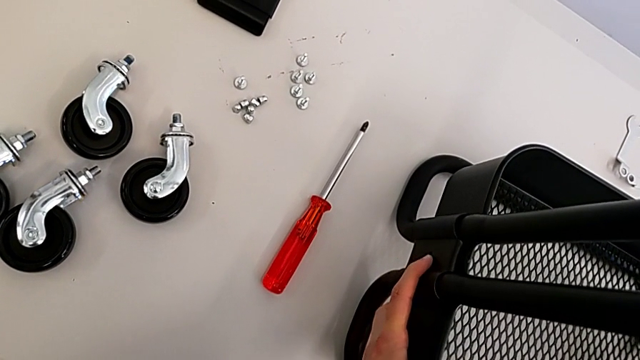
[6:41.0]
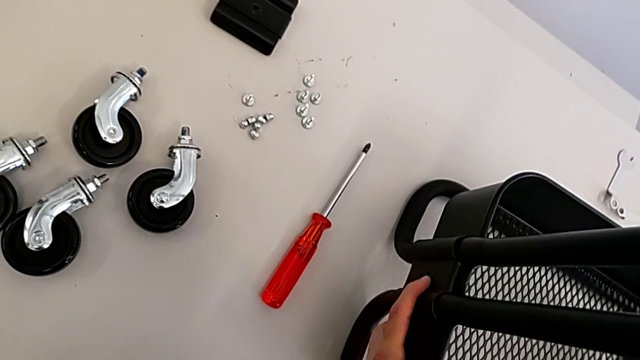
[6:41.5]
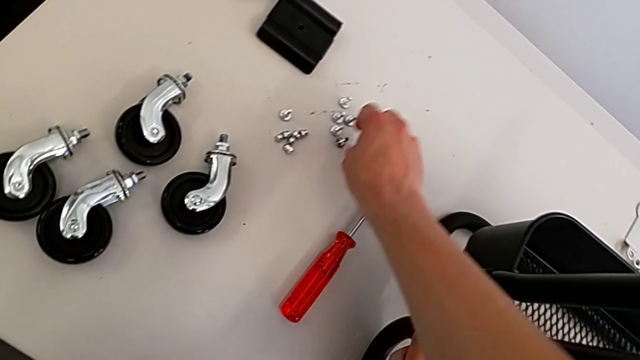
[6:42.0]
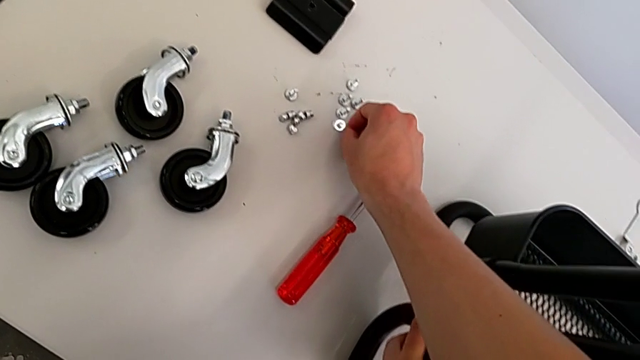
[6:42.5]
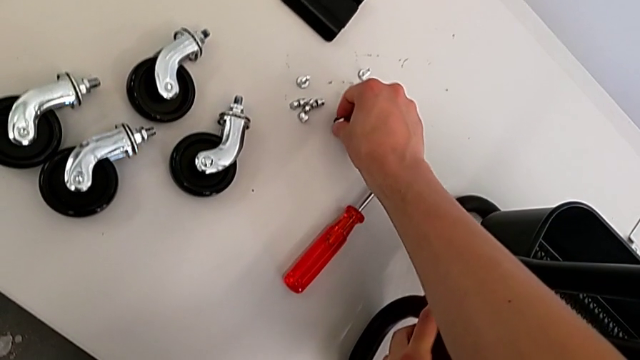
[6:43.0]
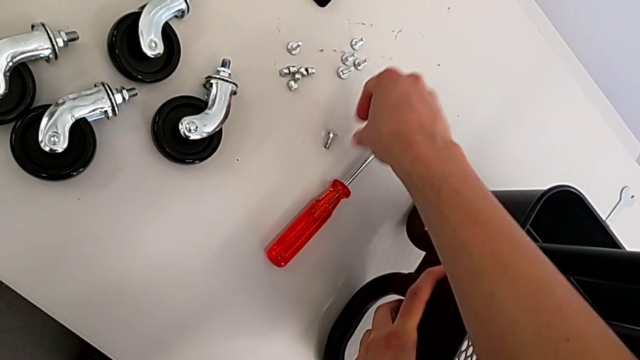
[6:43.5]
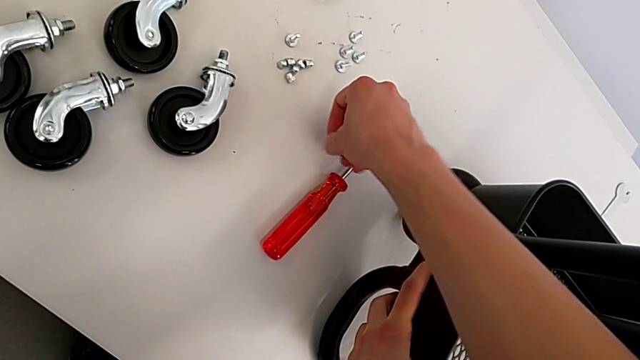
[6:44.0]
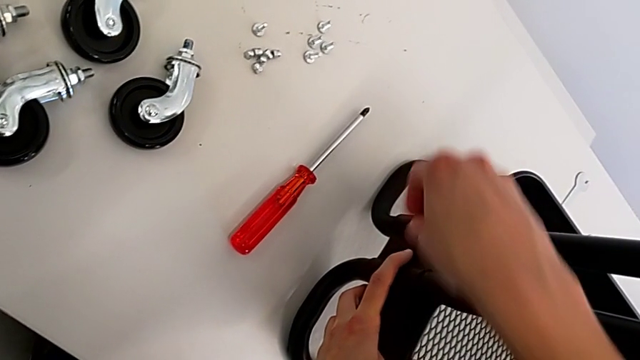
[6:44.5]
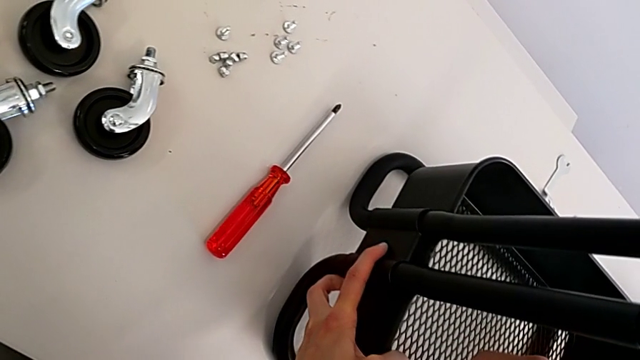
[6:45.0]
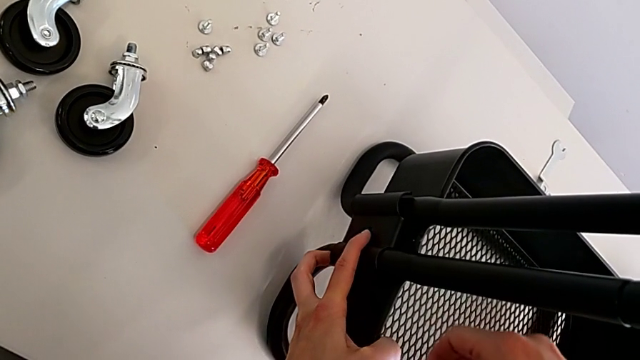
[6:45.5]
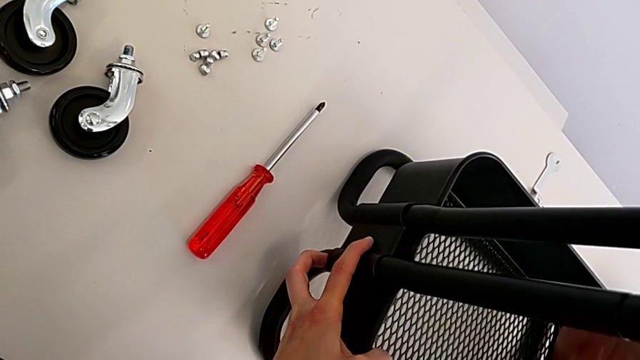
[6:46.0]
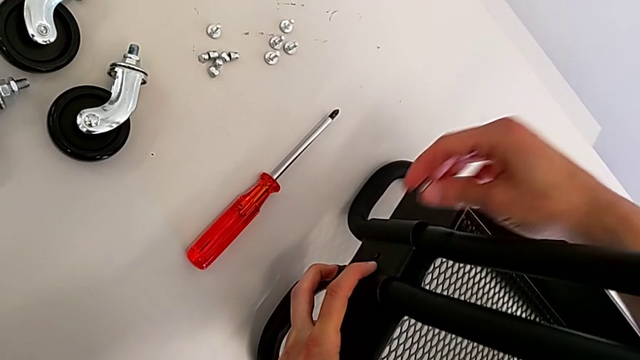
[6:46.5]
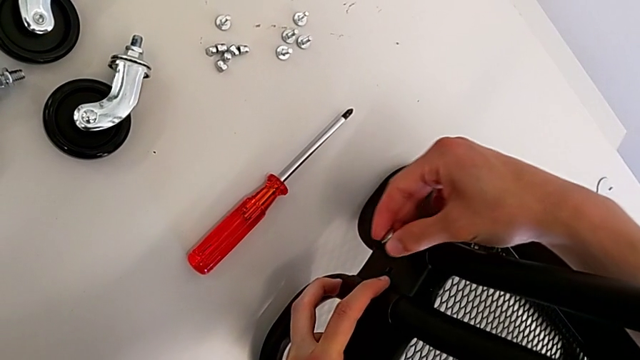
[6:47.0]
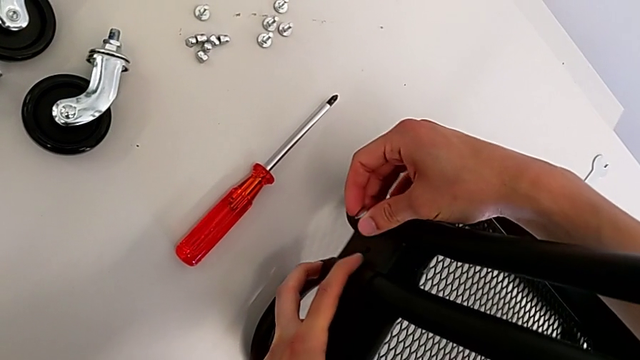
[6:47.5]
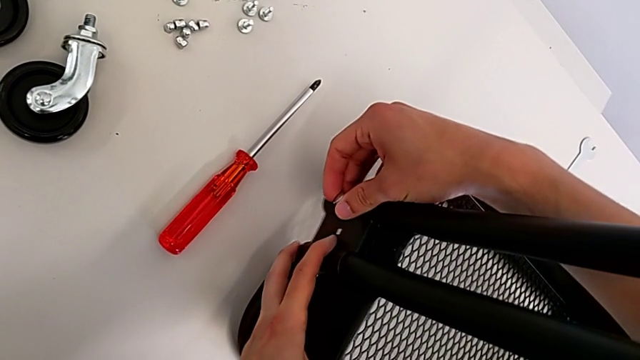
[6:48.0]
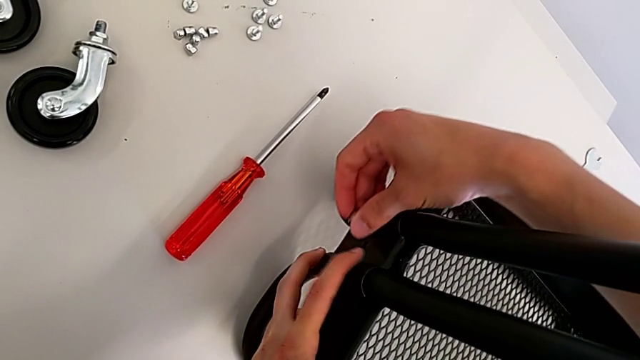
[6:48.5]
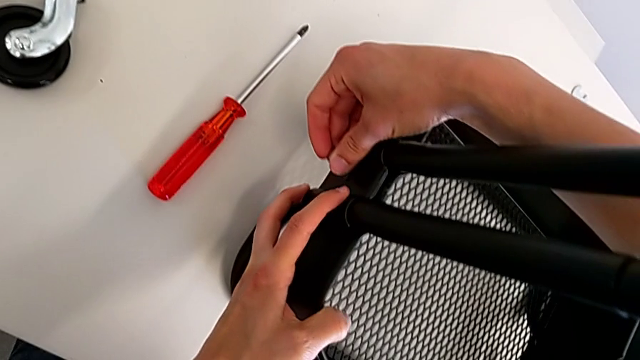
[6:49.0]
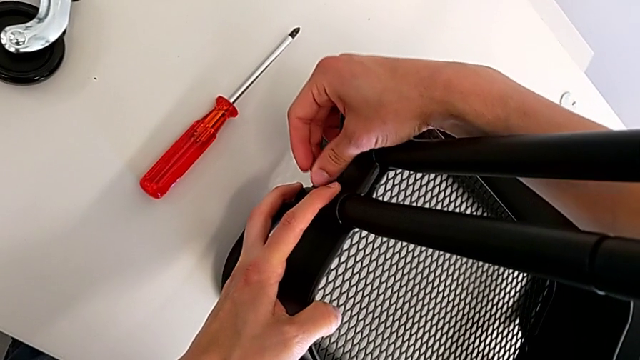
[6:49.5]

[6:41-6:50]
The camera wearer is assembling the bottom tray. They grab the bolt and align the bracket.

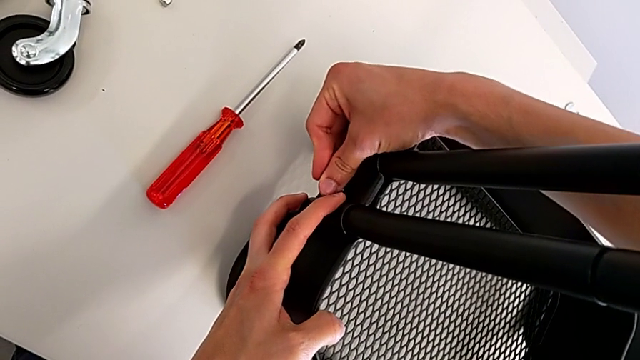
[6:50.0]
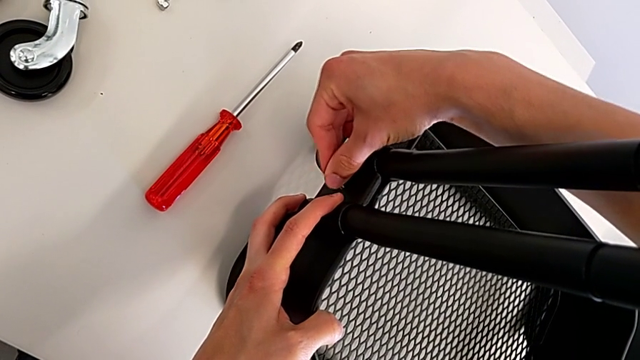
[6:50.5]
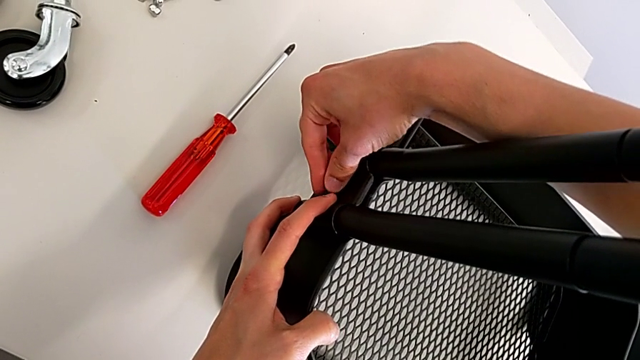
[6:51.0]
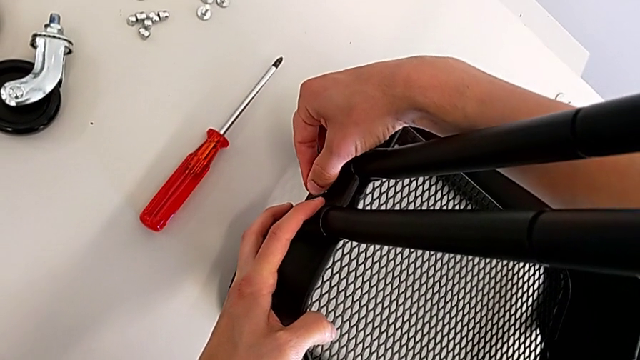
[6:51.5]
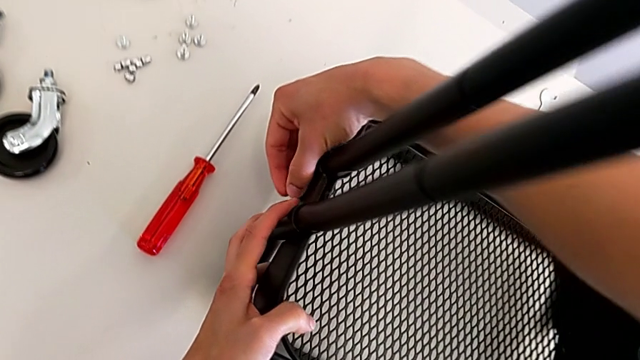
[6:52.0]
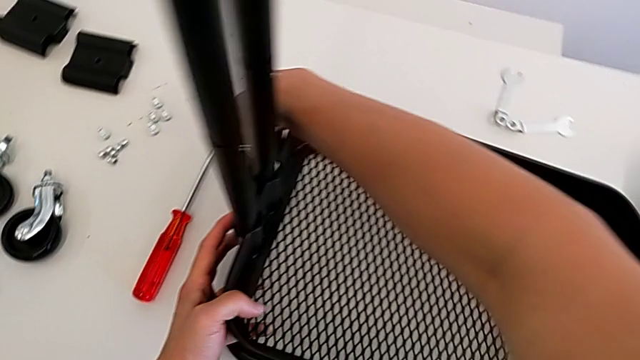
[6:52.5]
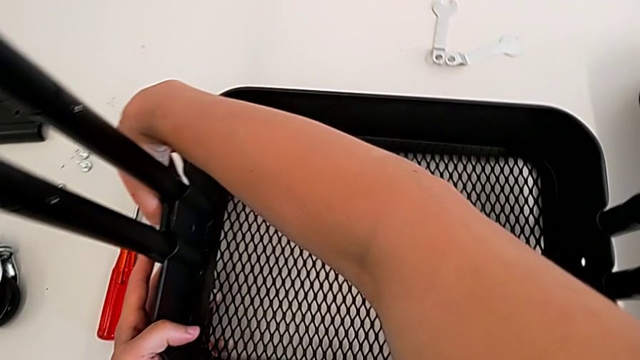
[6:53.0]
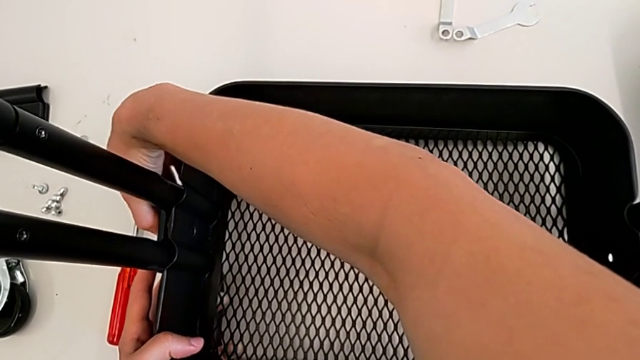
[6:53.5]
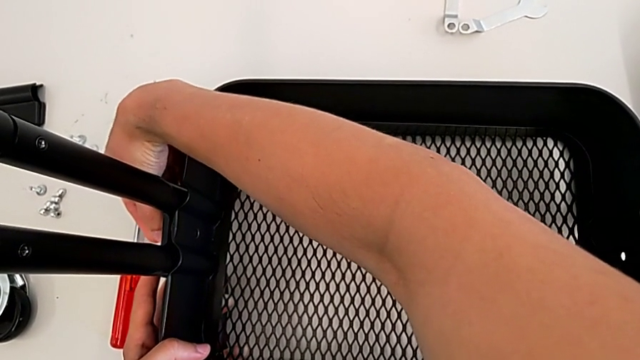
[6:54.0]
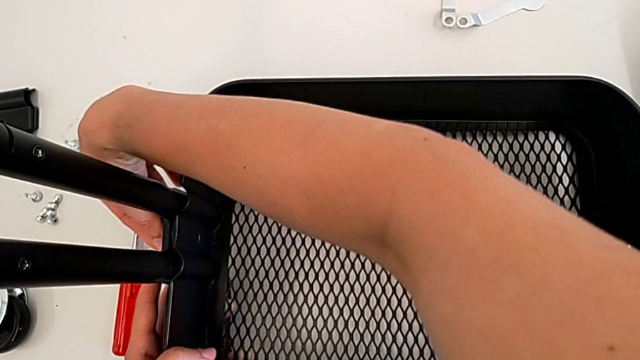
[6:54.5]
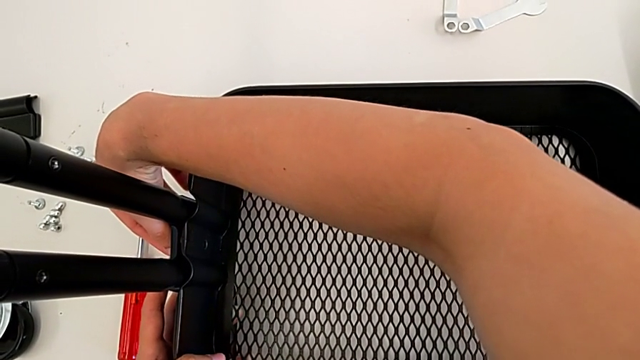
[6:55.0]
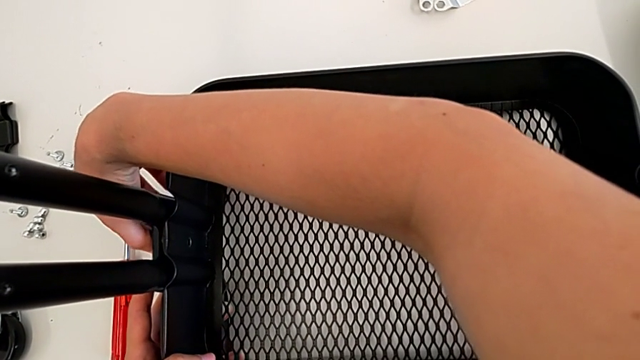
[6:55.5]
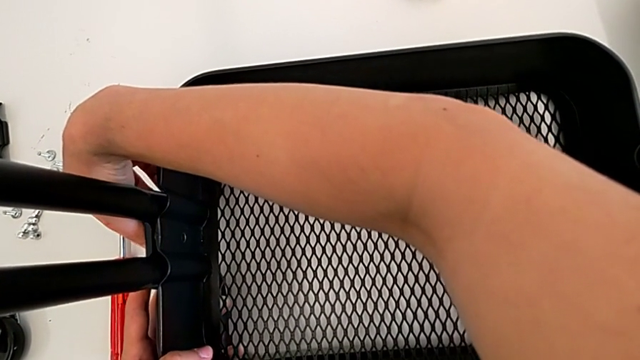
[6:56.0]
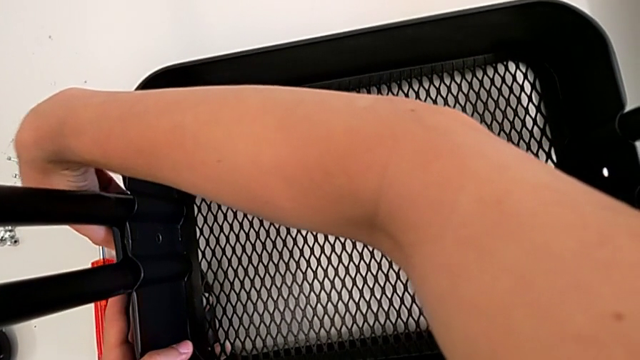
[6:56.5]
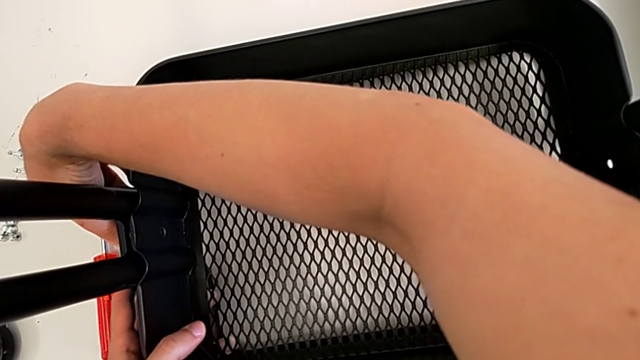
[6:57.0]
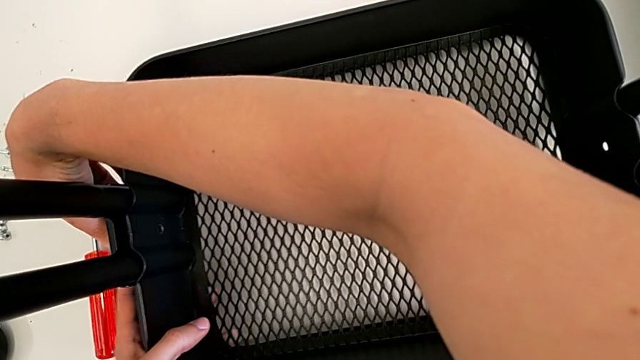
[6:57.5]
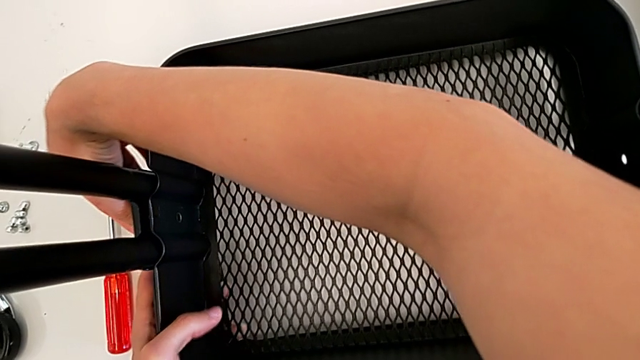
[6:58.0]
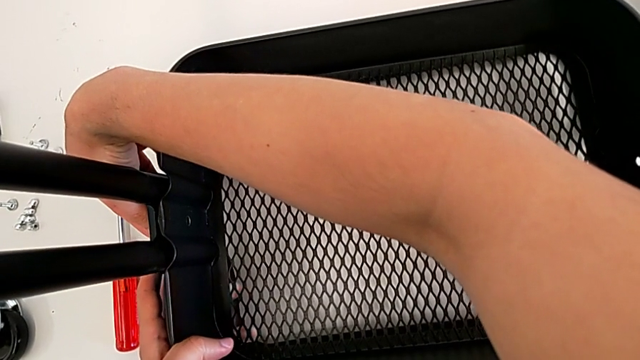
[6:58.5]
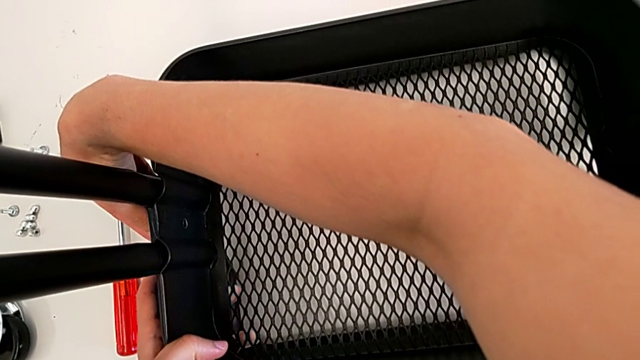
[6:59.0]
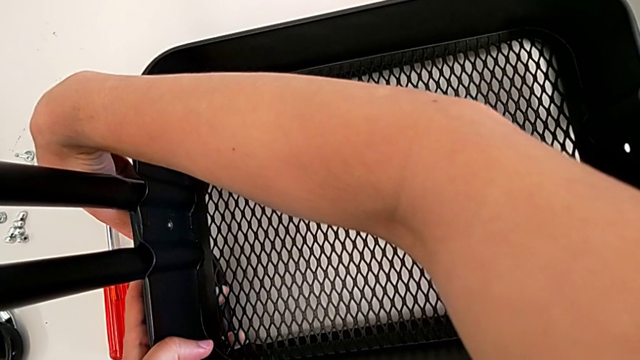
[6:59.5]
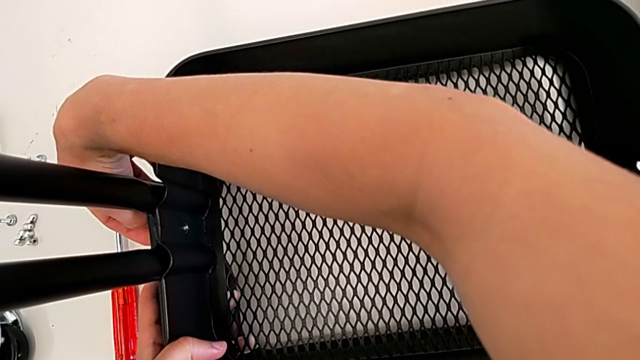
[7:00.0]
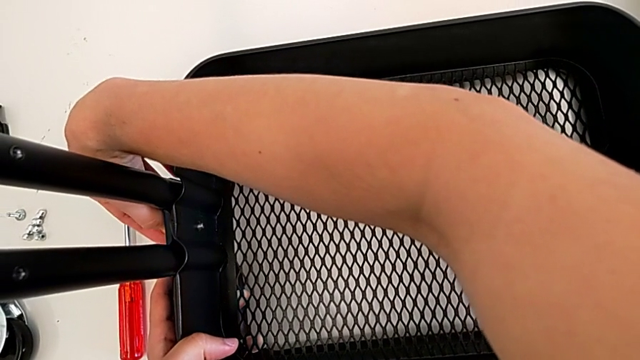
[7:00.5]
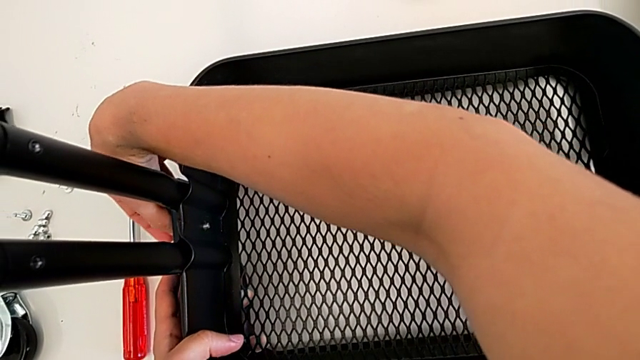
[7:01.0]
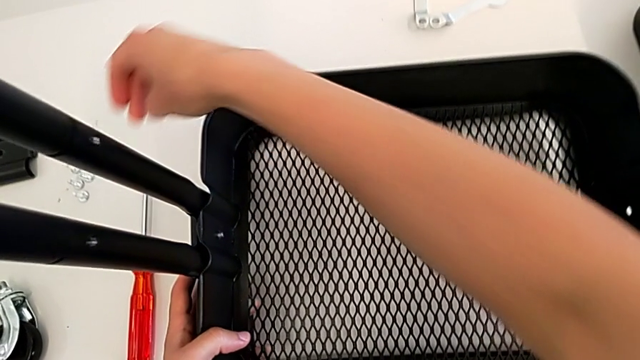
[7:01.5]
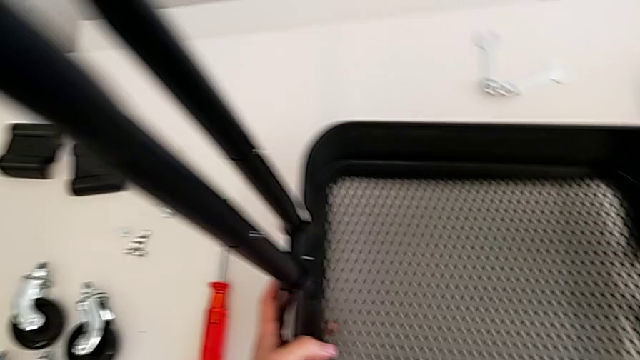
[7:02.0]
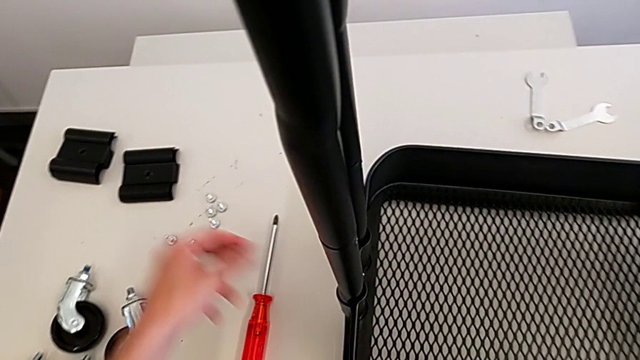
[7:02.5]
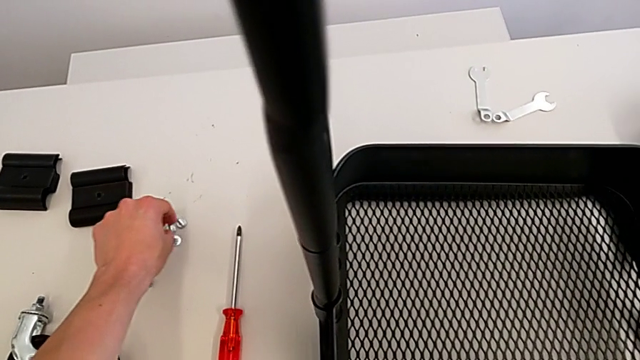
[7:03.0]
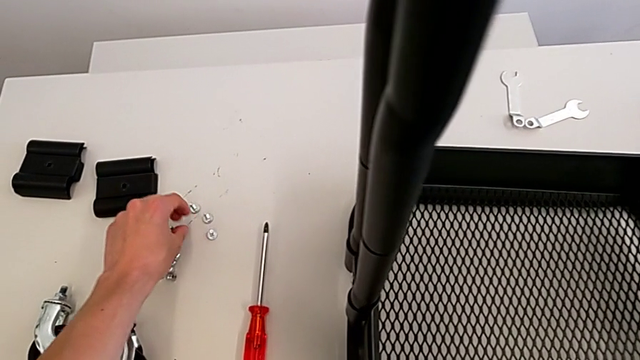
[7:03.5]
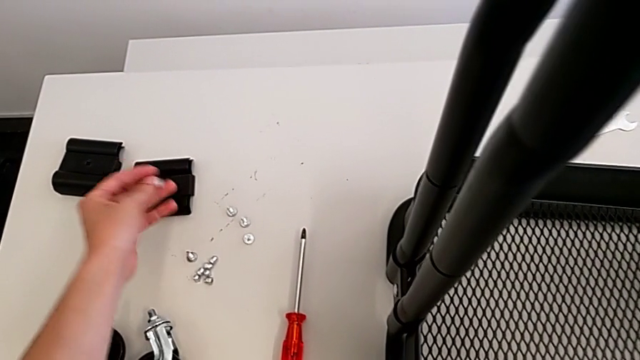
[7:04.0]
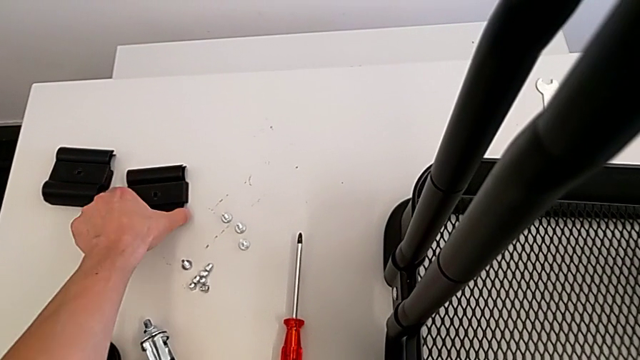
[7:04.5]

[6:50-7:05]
The camera wearer is assembling the bottom tray. They insert the bolt, screw the bracket, grab the bolt and grab the grid tray.
